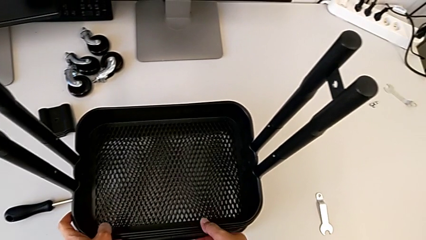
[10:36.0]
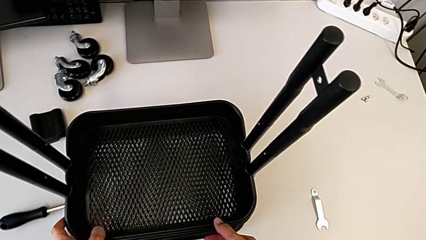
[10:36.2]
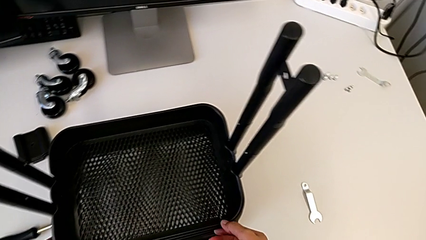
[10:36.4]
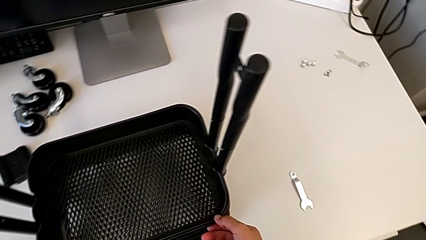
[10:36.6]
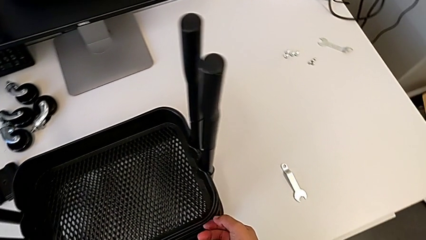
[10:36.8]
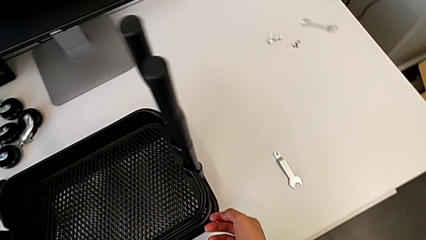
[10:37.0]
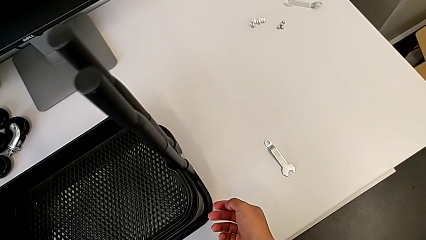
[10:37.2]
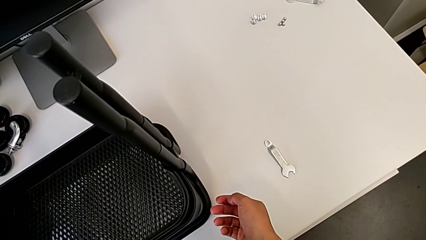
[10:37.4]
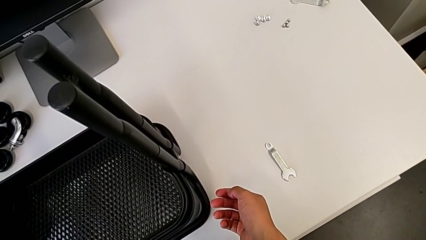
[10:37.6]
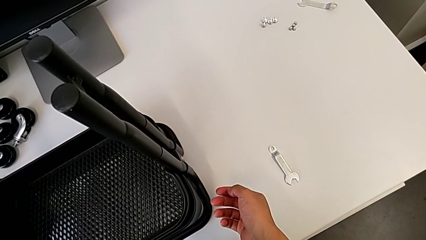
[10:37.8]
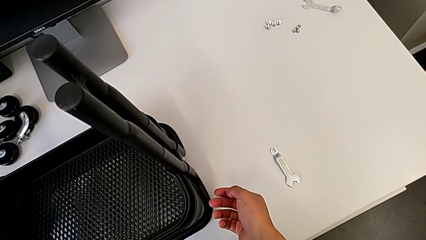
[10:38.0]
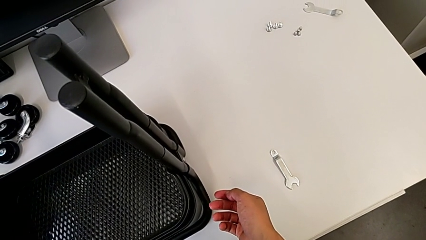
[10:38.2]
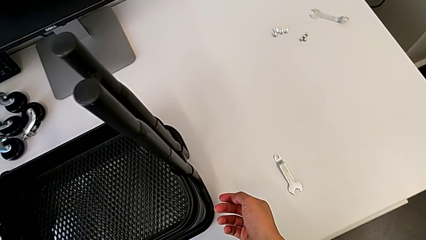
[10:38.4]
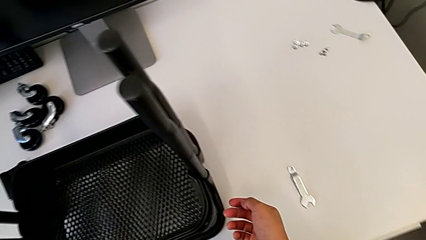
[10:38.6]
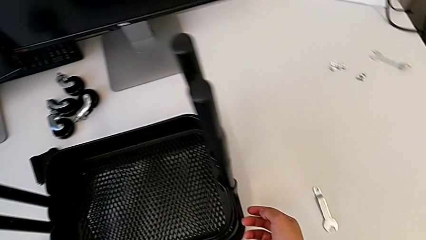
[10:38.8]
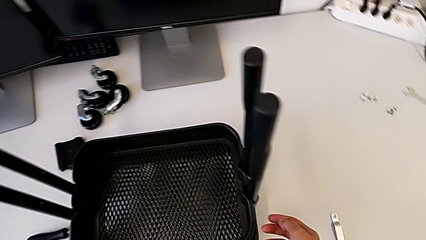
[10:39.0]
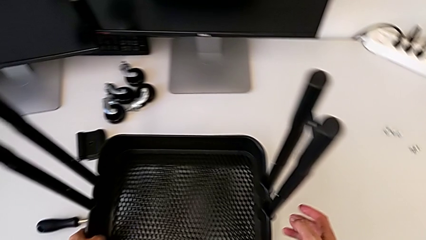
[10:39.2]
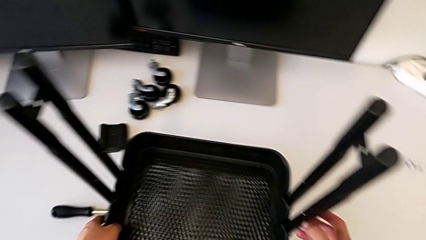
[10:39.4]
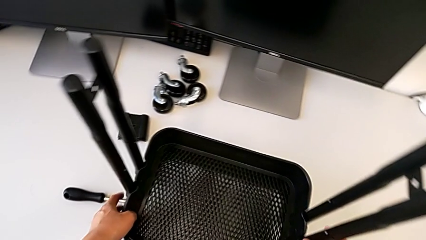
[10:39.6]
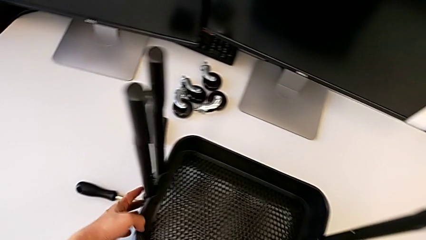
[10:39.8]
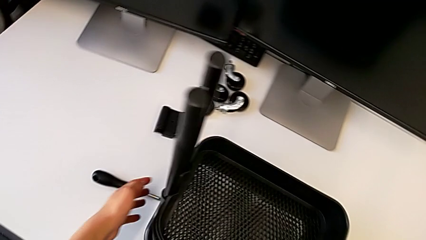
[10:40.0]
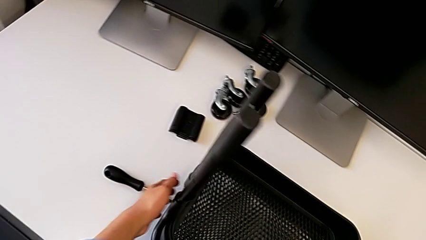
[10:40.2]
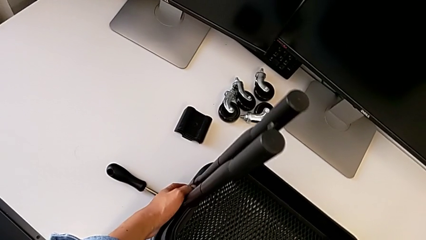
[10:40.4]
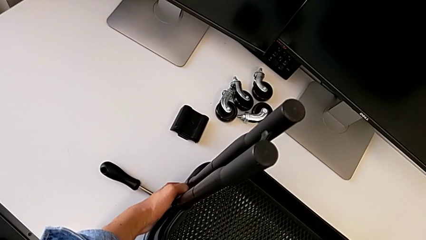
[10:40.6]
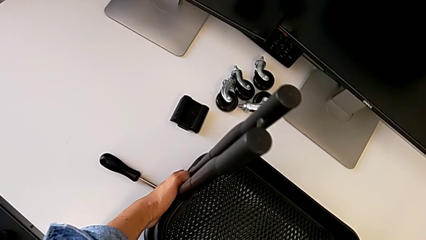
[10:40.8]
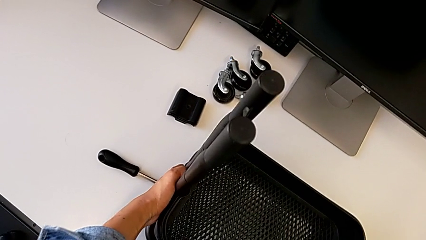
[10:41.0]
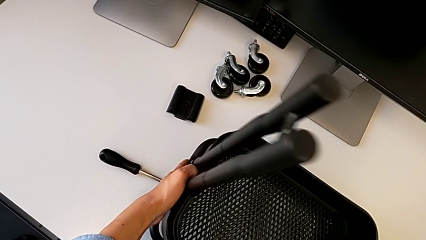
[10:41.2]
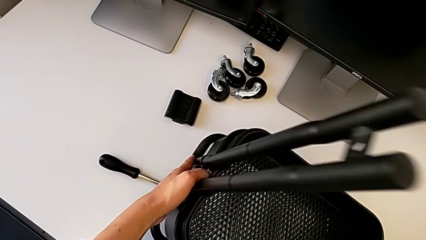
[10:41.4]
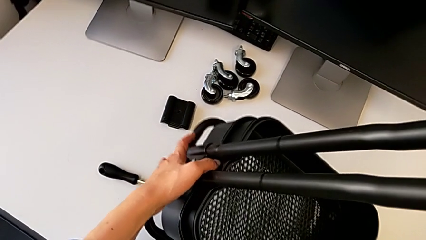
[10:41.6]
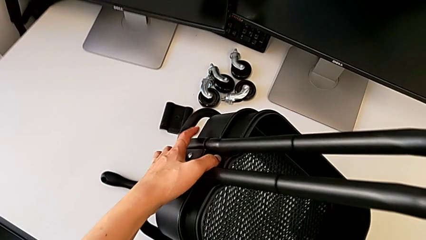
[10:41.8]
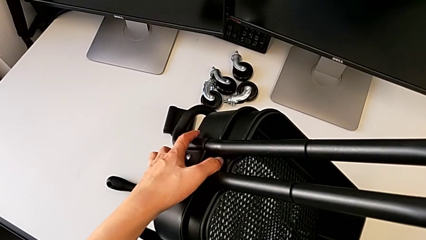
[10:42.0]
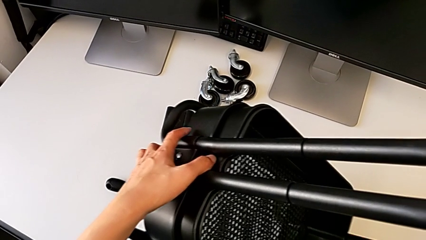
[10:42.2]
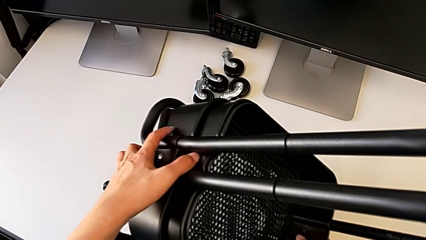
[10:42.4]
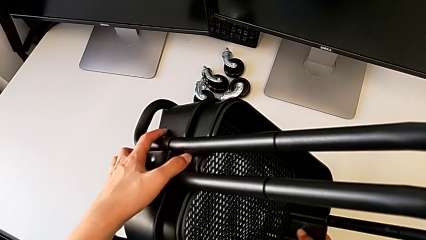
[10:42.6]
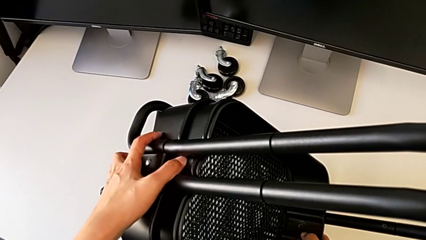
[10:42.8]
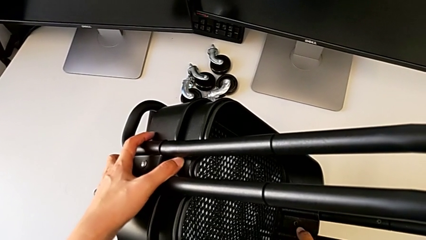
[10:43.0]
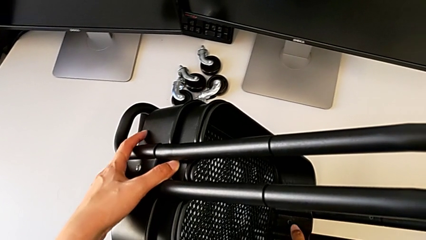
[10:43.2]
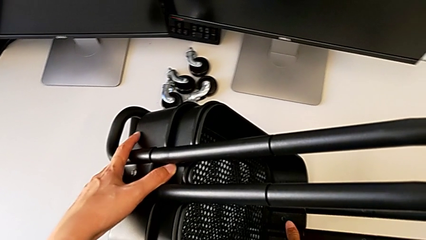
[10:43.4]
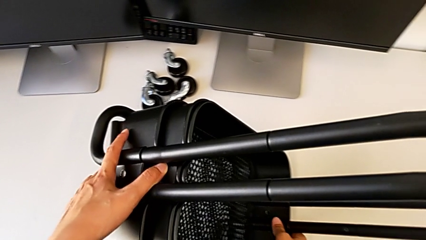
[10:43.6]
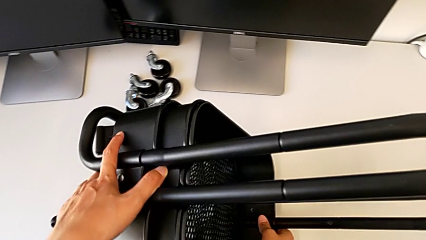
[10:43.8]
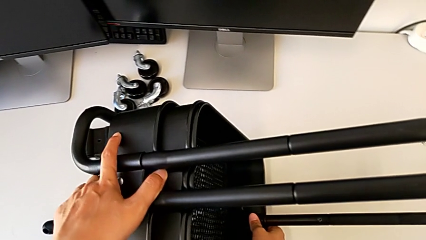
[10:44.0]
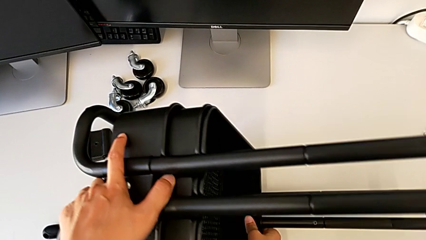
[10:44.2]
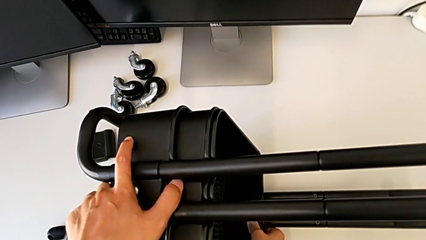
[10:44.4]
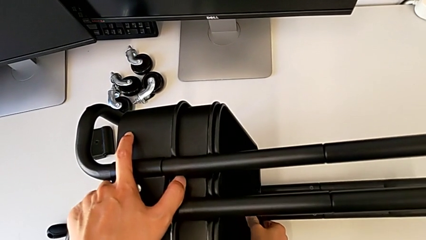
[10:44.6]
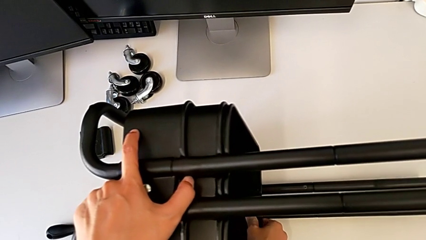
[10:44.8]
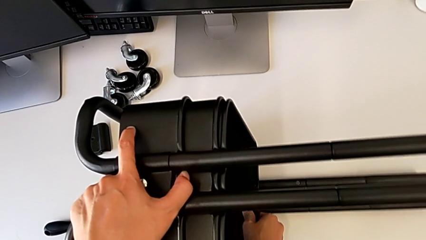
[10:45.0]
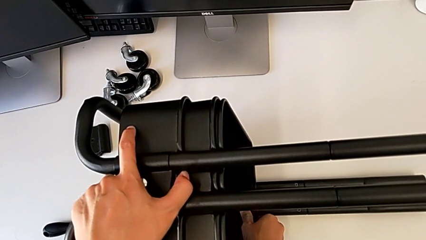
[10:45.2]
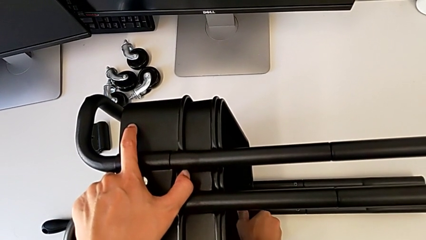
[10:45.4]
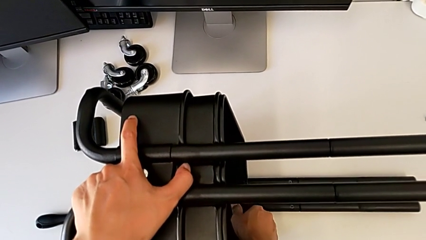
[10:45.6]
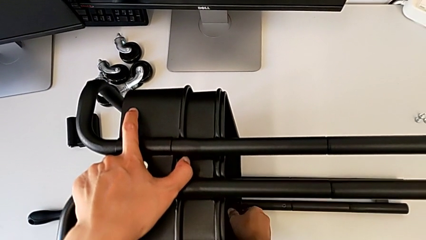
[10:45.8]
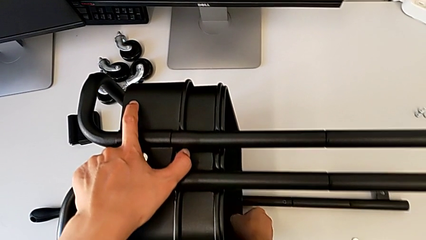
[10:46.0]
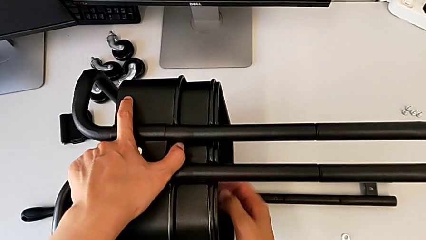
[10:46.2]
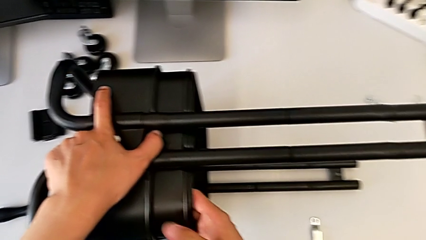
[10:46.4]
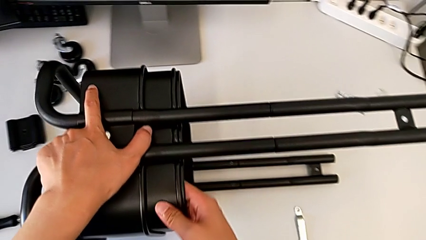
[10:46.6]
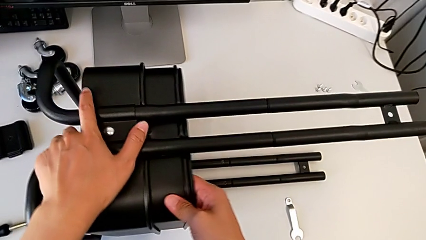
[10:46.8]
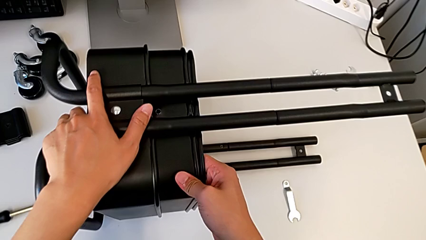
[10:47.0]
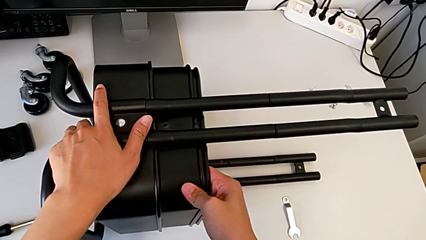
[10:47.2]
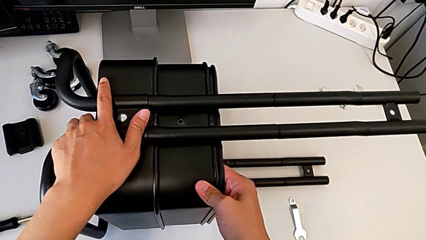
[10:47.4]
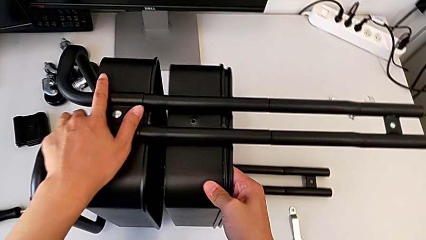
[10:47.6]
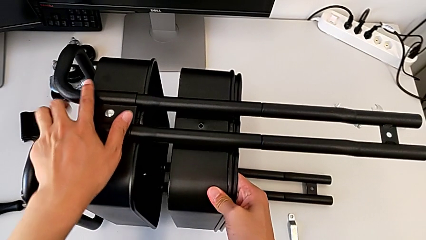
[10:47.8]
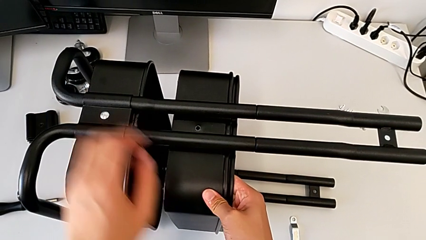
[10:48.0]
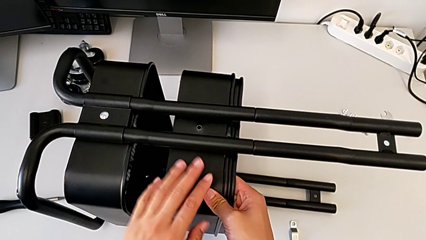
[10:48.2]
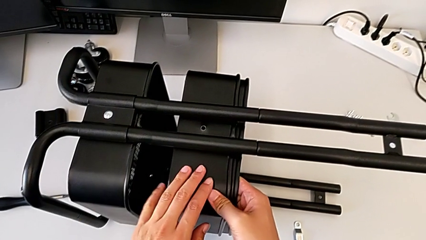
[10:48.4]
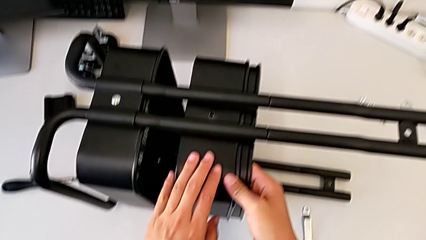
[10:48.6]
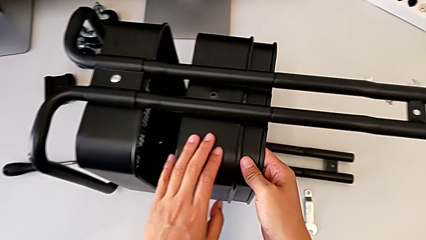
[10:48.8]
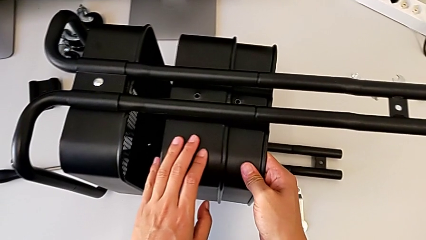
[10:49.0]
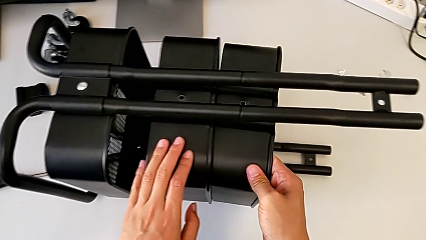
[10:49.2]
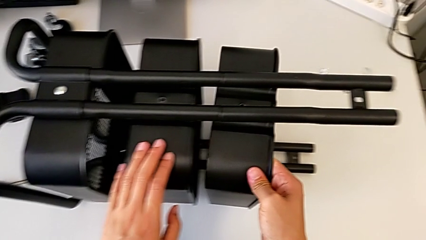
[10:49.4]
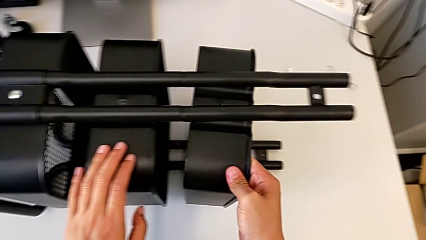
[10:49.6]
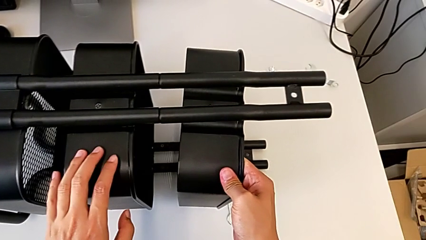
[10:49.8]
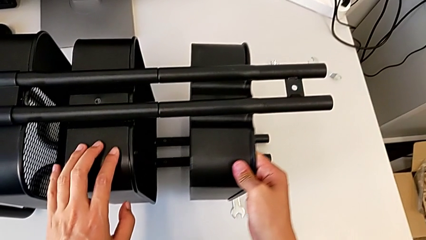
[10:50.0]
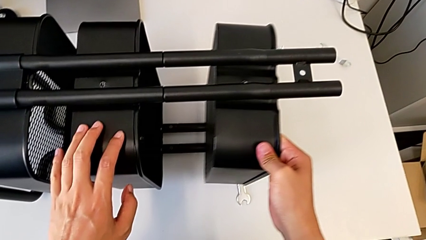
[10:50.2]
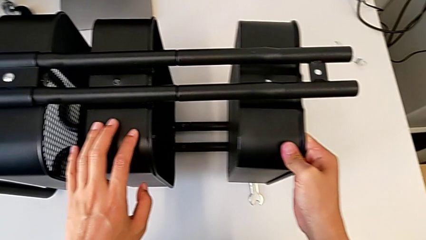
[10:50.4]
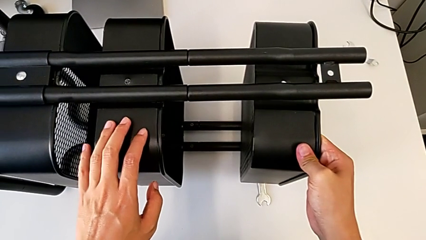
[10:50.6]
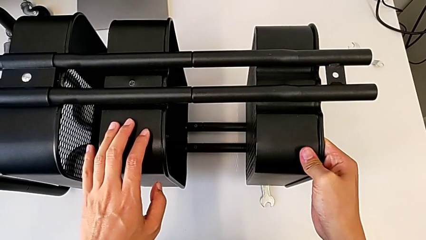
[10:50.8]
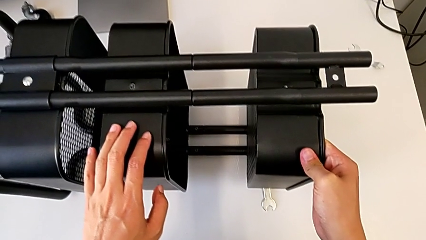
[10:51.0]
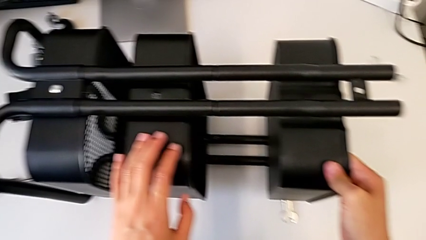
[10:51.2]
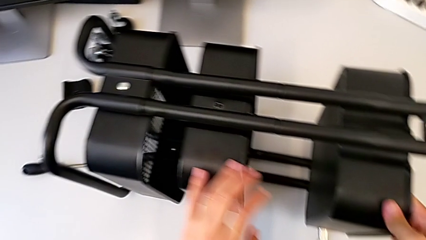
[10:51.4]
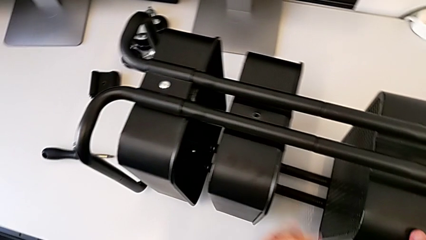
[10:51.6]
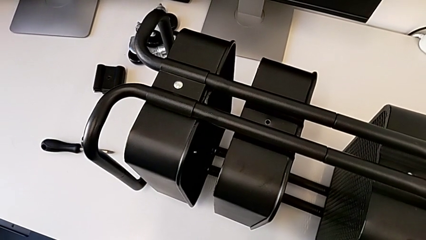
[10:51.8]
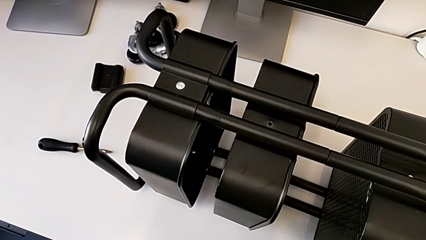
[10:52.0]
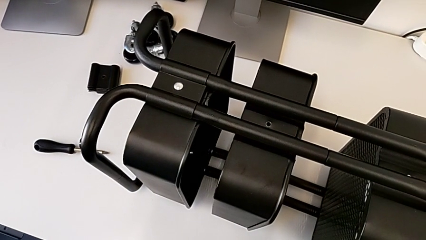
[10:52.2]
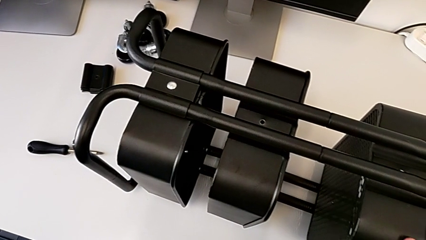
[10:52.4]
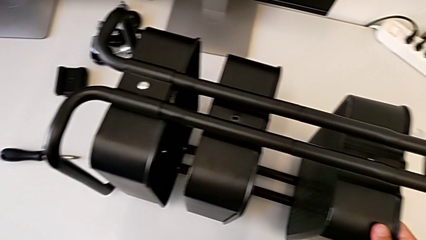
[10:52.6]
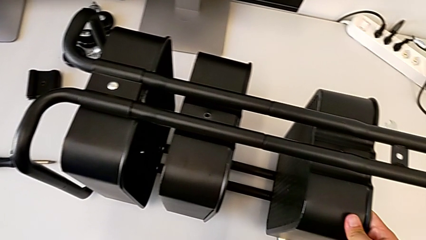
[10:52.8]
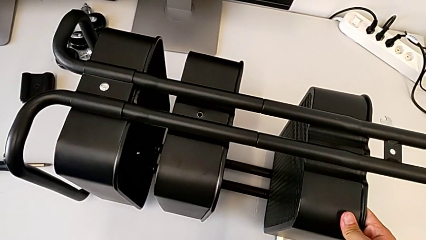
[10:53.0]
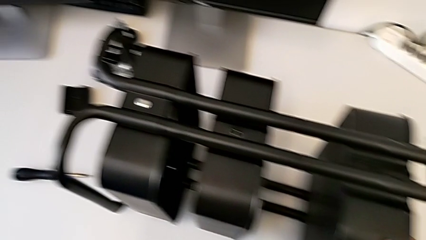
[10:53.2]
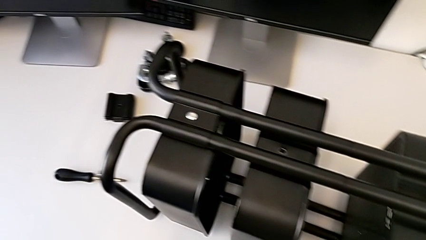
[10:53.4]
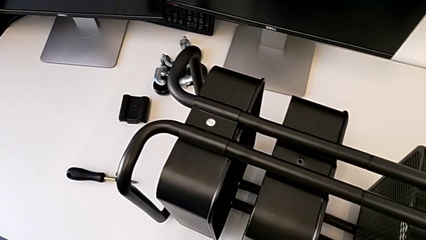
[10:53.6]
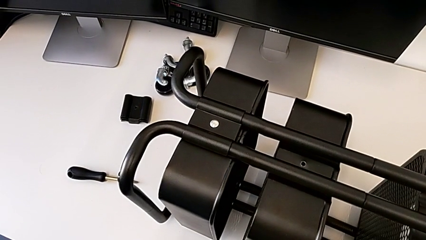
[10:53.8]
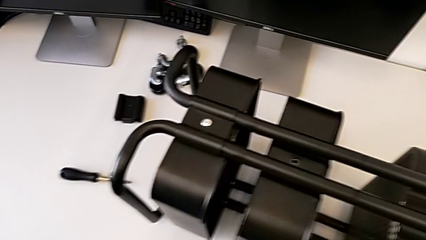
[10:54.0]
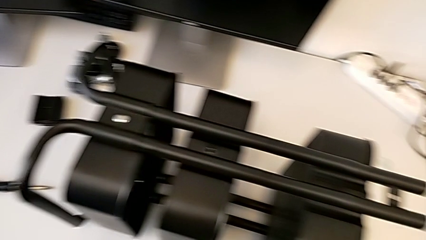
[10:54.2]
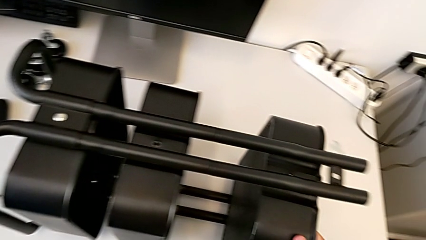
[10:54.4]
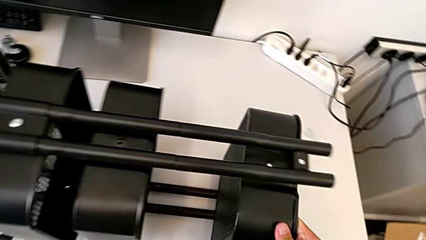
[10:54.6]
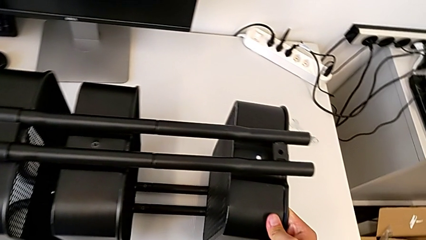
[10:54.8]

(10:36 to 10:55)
The camera wearer is screwing the bracket to the left side of the top box.
